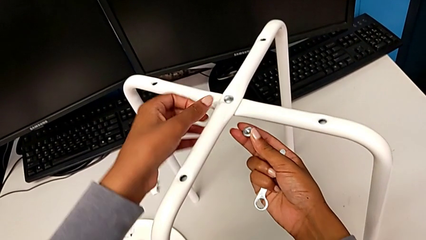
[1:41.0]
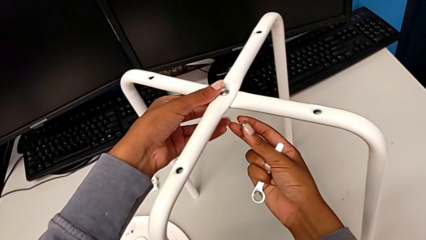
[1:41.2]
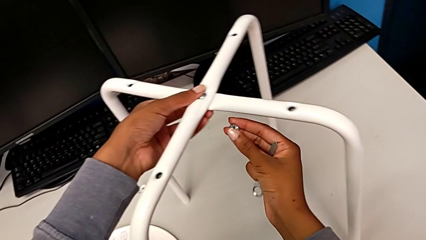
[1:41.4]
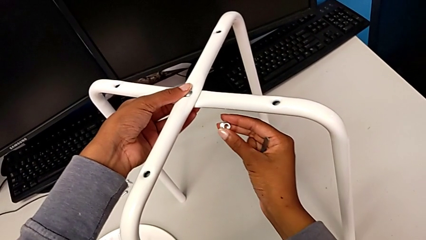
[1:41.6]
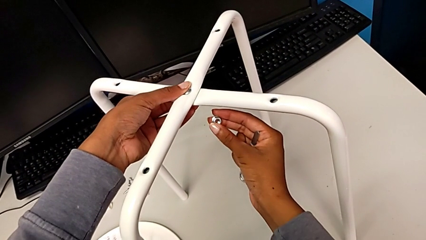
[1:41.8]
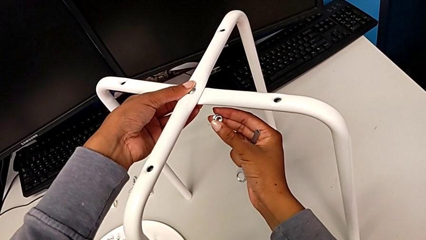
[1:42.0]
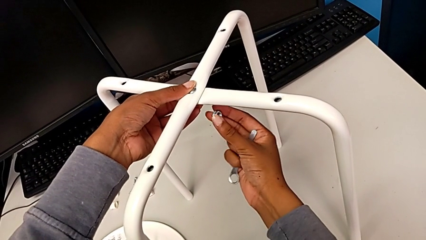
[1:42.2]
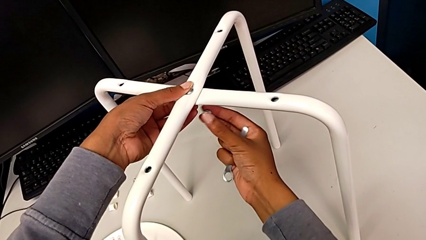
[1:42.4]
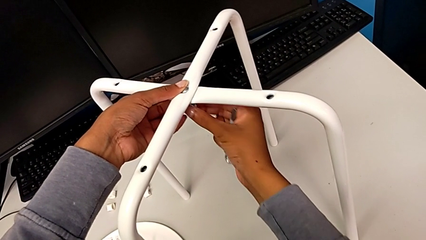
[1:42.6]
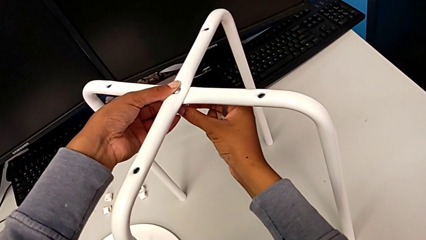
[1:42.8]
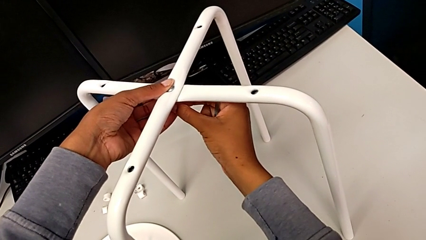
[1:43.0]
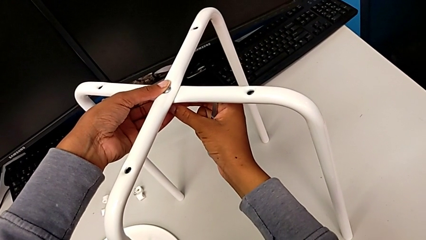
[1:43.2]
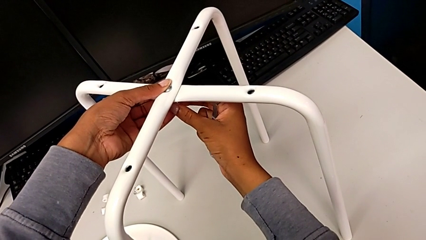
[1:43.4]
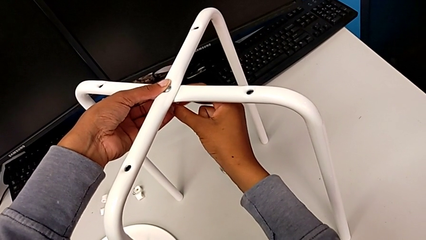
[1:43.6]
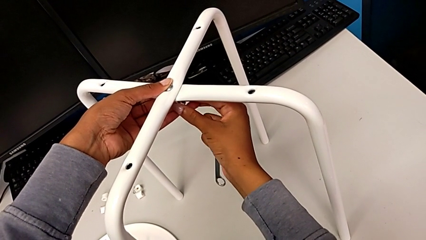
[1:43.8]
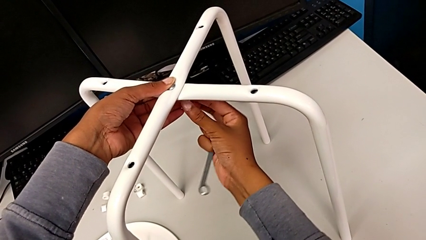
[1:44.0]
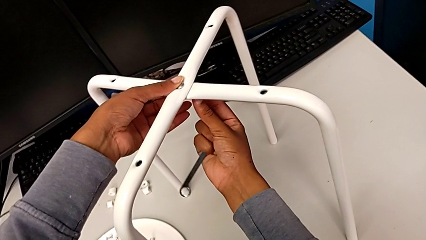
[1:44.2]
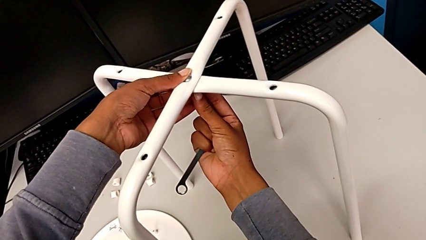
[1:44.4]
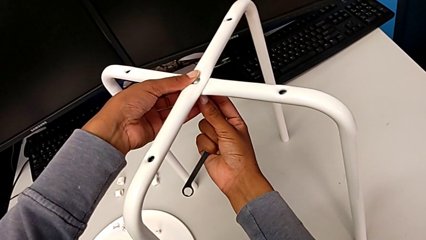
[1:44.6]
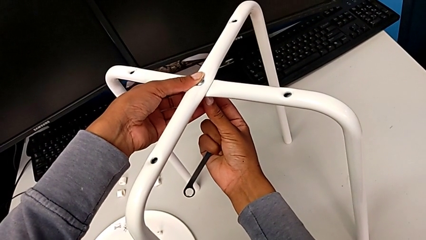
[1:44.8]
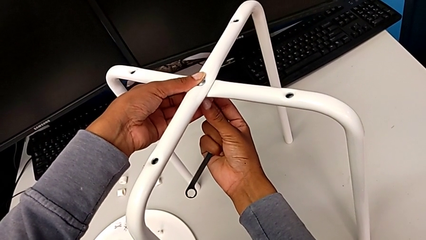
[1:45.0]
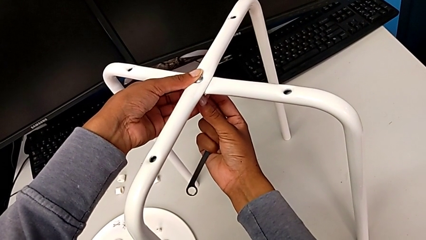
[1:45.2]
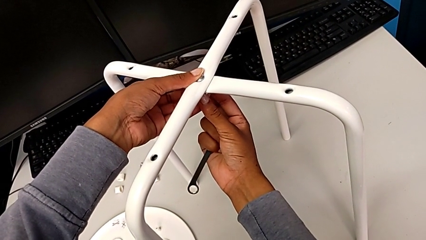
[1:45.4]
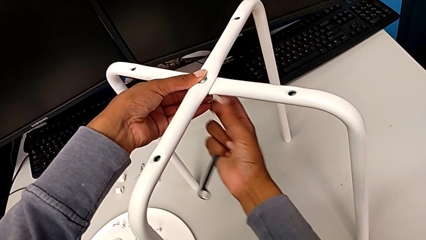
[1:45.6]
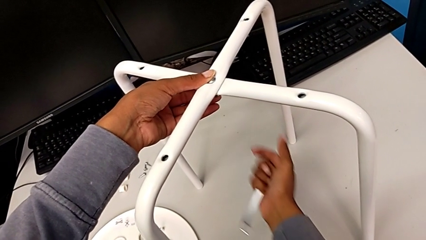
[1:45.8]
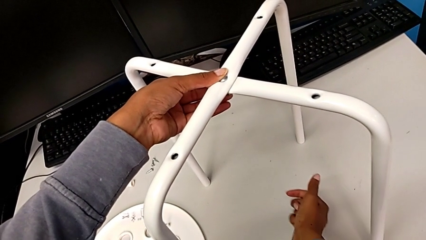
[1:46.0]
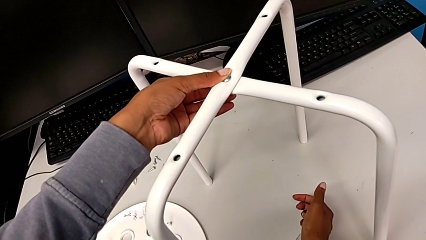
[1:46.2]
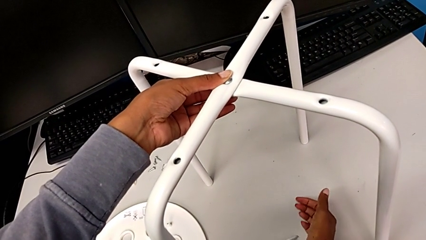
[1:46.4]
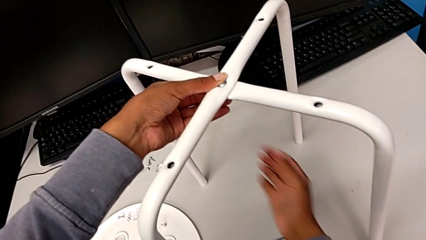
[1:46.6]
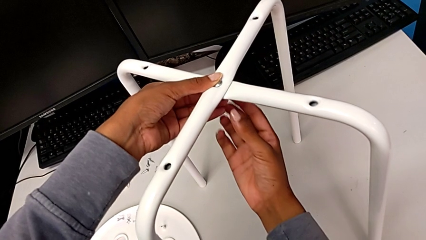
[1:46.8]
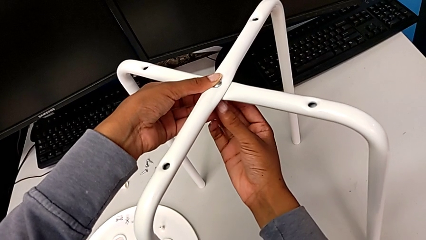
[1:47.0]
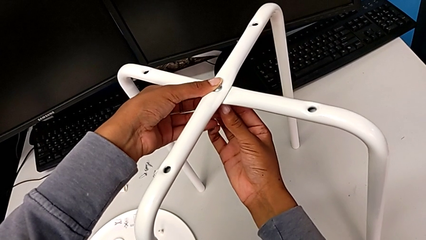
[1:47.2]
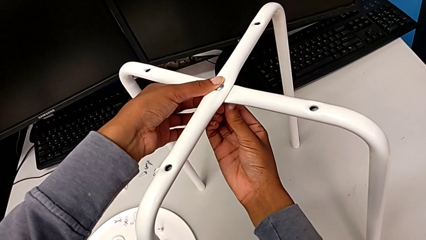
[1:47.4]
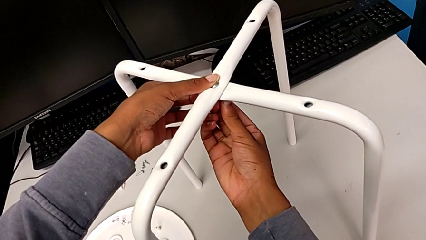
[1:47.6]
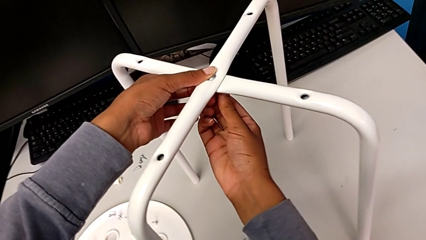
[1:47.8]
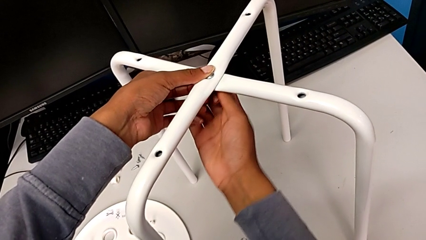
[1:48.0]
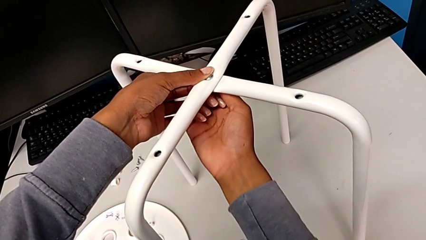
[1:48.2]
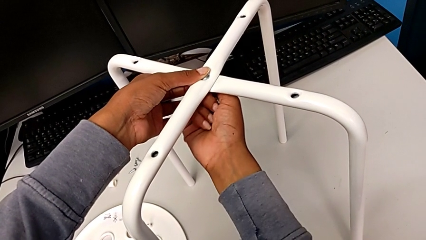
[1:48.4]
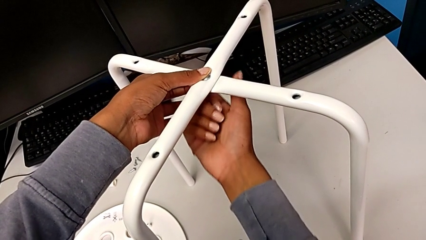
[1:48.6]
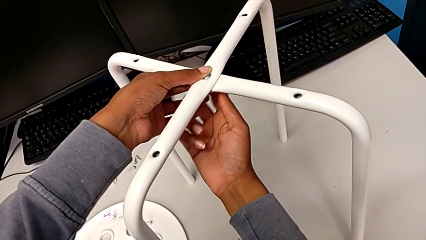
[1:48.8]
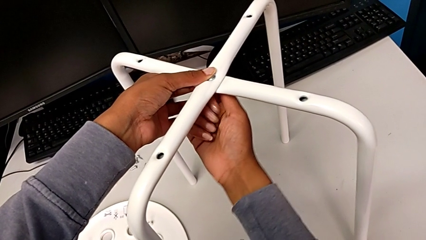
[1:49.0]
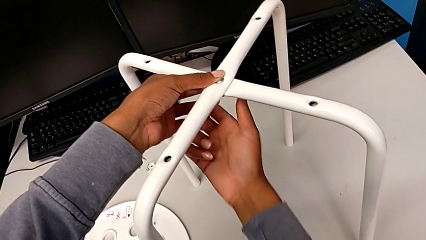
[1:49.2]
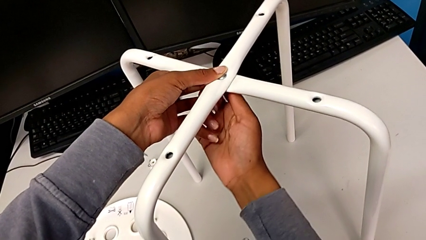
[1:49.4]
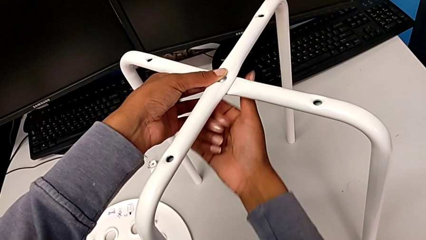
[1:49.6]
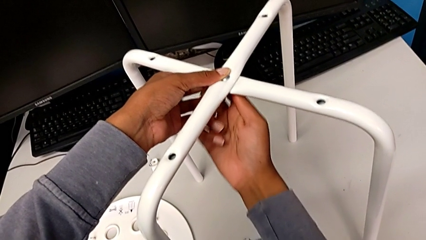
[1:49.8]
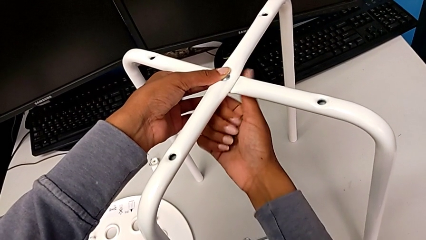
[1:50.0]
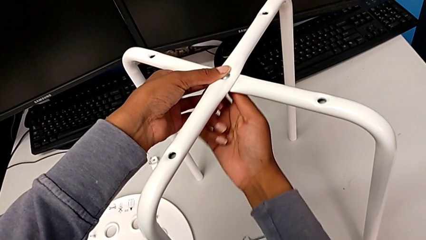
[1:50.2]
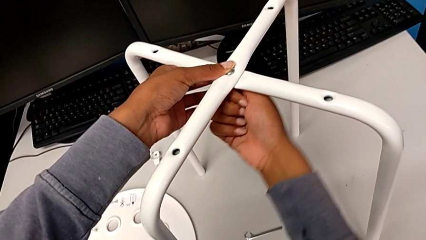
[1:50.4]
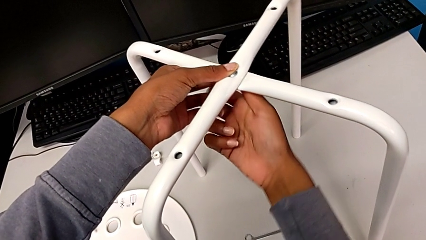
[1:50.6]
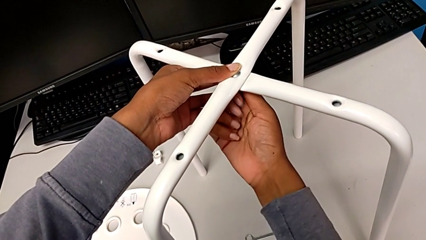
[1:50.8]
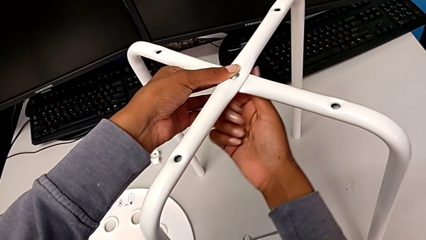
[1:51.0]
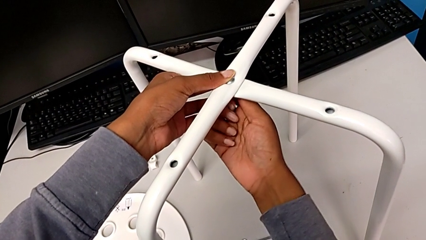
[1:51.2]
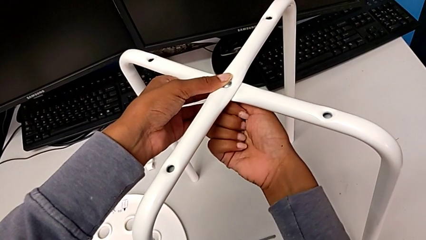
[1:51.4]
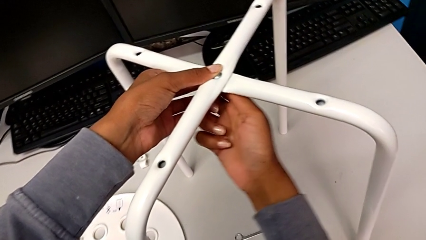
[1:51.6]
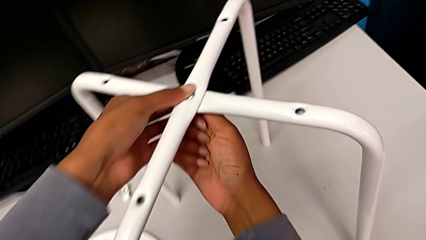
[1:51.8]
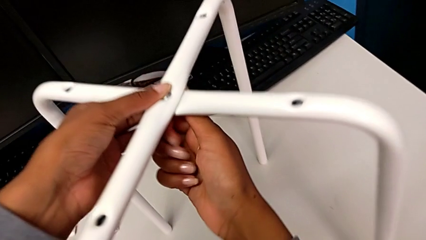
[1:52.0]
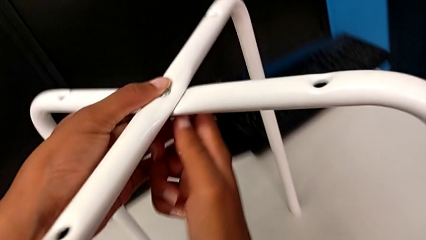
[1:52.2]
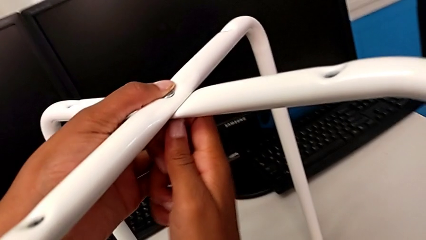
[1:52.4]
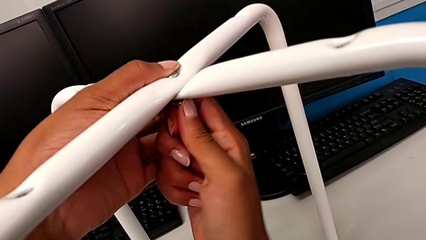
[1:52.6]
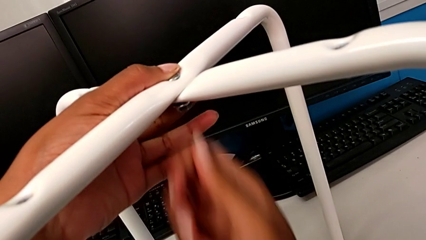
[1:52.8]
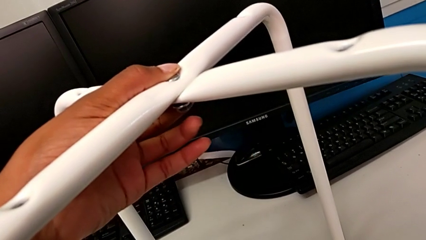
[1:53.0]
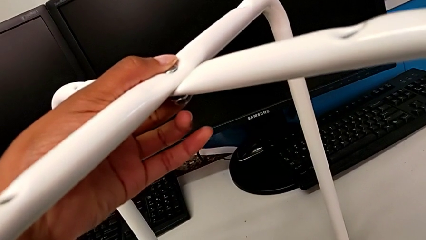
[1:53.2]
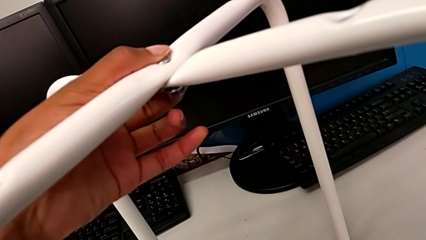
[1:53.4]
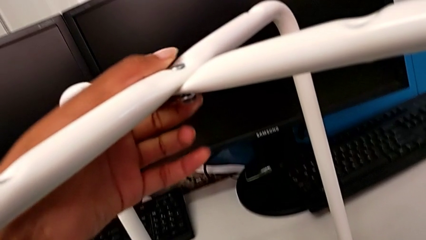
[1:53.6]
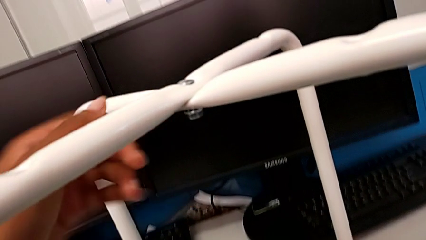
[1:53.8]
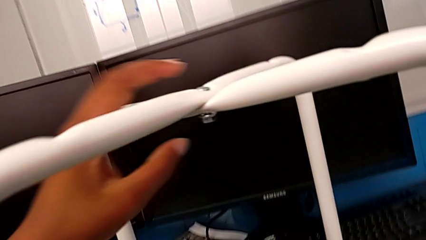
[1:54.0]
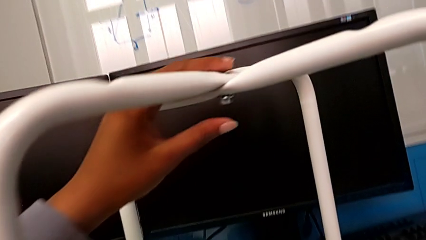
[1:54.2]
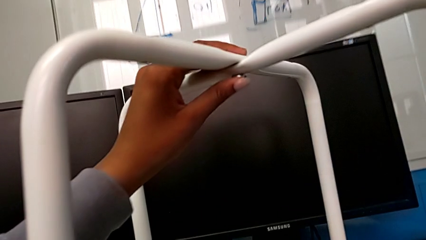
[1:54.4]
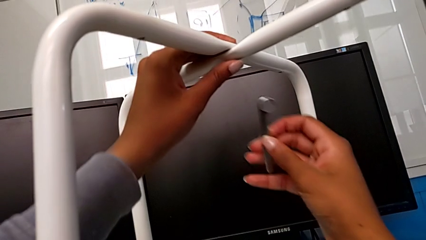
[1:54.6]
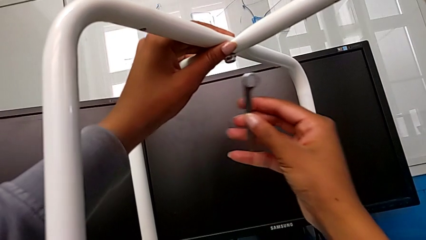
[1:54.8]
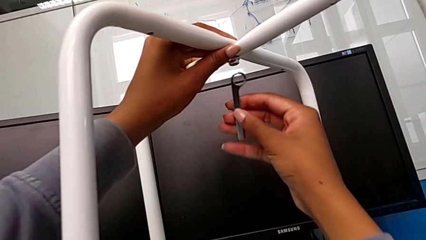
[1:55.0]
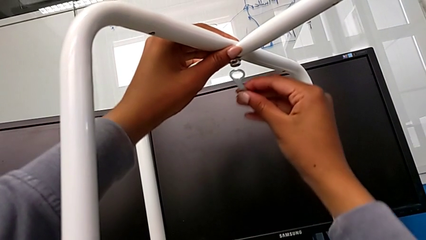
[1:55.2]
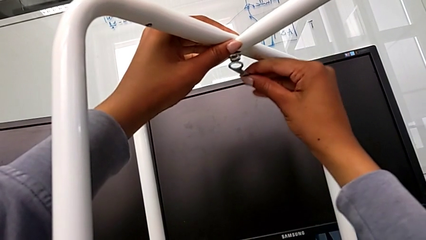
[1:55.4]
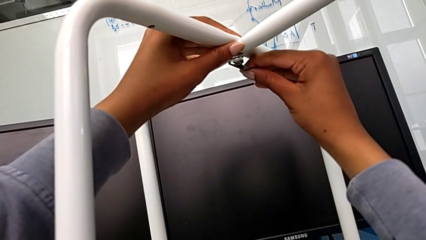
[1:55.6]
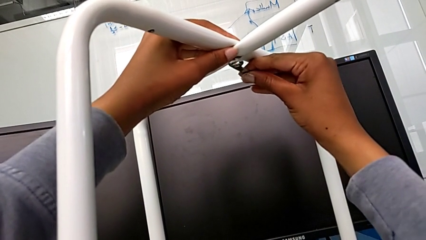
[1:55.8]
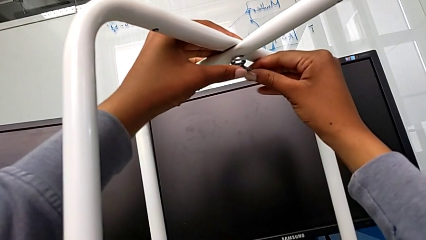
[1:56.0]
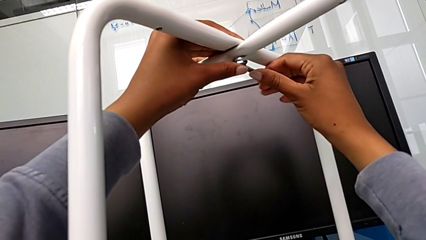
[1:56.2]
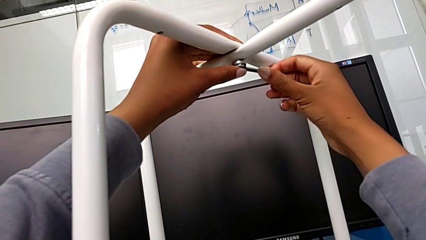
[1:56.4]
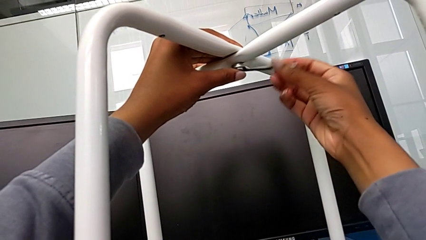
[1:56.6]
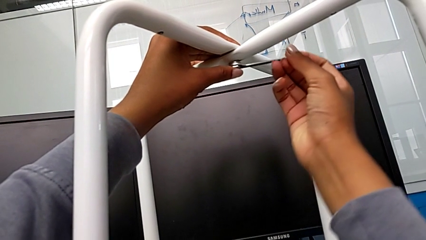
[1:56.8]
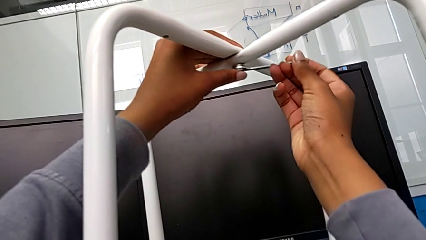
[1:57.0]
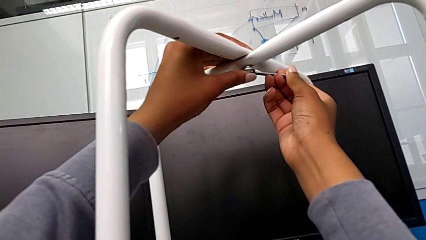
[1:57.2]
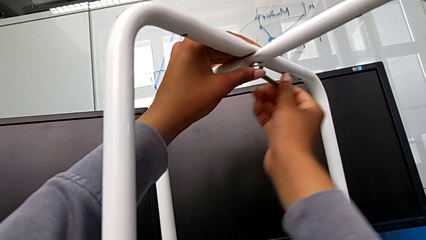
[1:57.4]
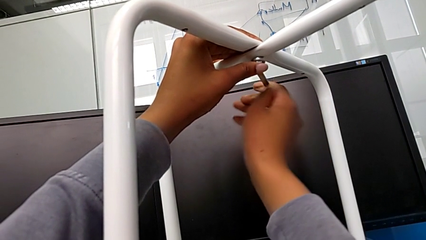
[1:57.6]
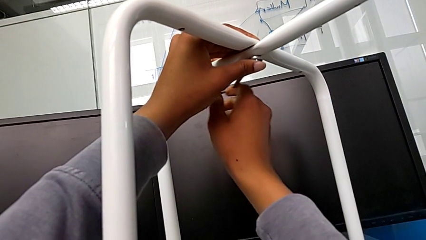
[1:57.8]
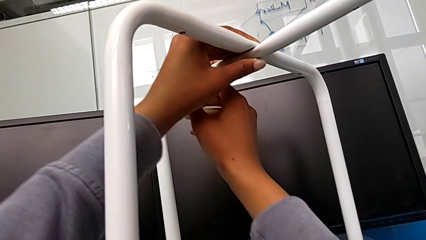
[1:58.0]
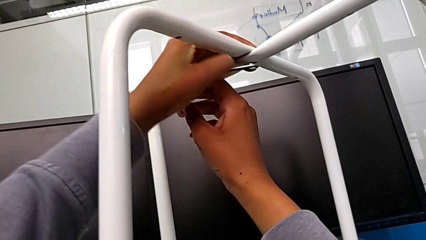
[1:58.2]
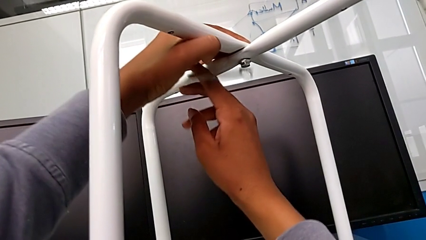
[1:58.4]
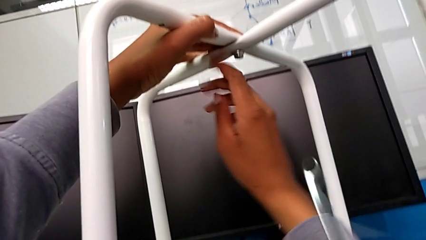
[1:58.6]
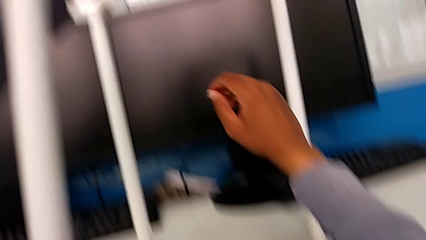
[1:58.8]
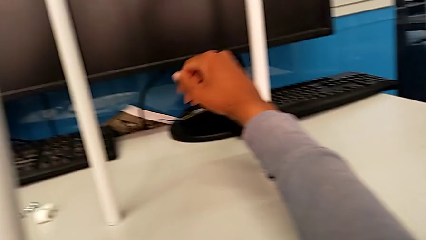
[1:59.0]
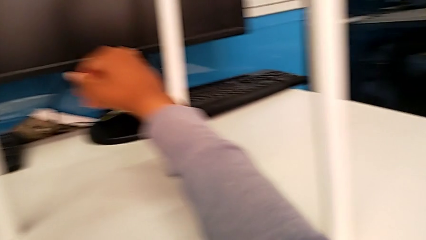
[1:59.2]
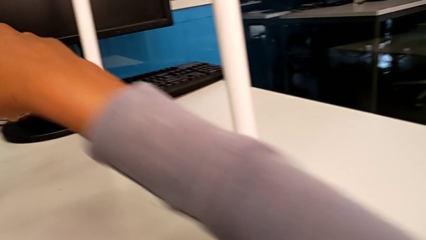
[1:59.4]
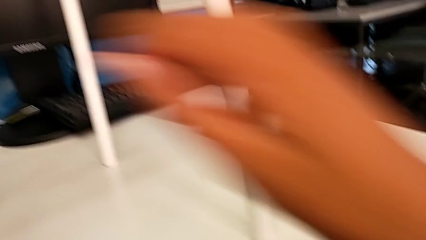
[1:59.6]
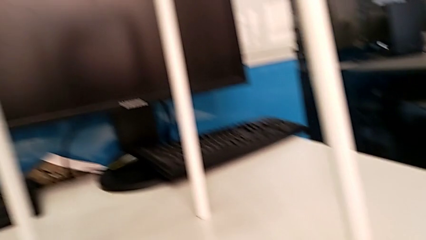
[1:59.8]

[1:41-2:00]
The camera wearer is screwing the middle hex nut onto the legs. They wrongly insert the hex nut, rotate it, insert it, place the hexagonal wrench, screw the hex nut, grab the hexagonal wrench, insert it, screw the hex nut and wrongly drop the hexagonal wrench.
